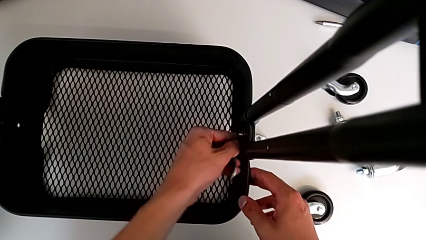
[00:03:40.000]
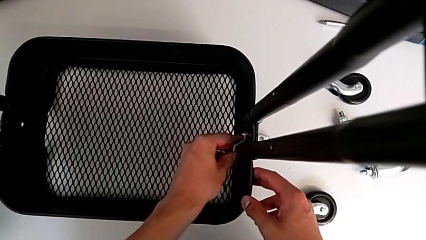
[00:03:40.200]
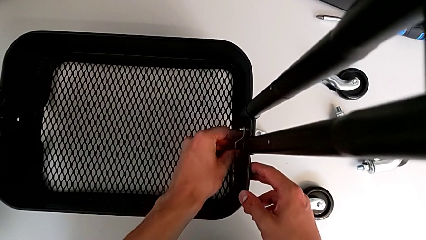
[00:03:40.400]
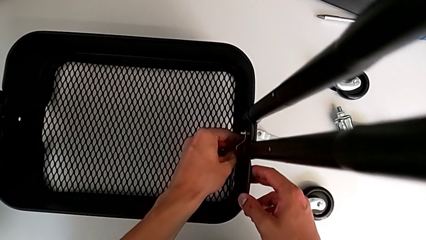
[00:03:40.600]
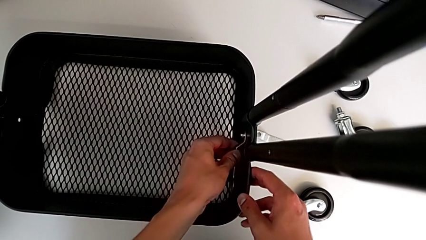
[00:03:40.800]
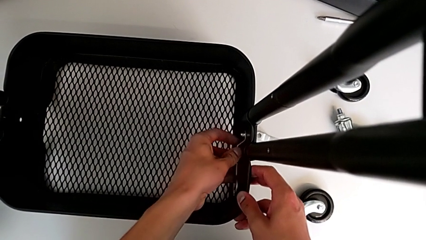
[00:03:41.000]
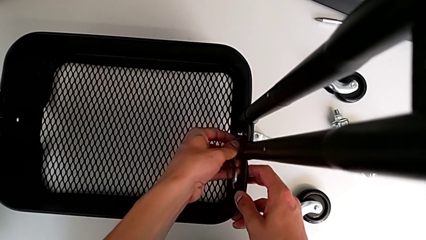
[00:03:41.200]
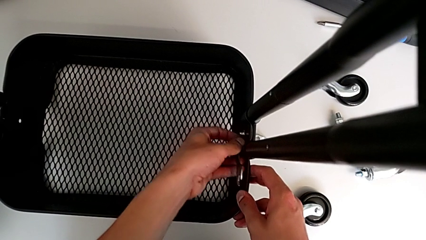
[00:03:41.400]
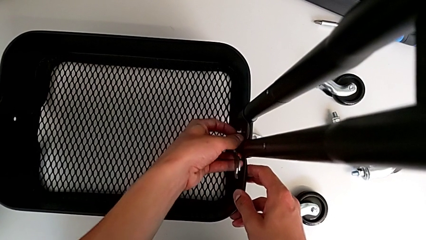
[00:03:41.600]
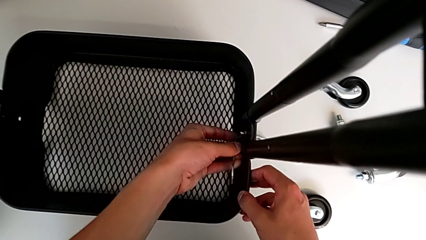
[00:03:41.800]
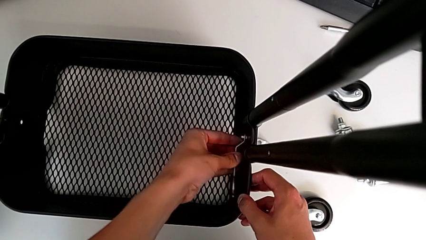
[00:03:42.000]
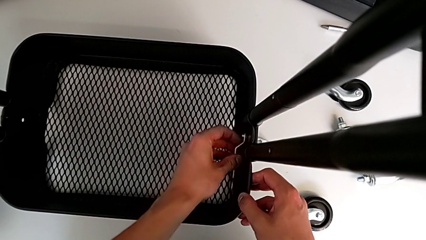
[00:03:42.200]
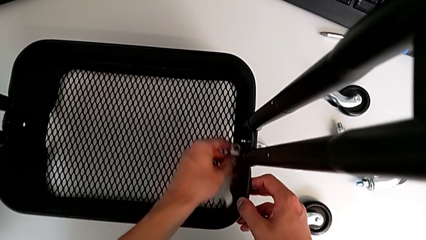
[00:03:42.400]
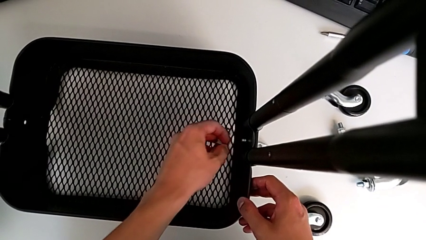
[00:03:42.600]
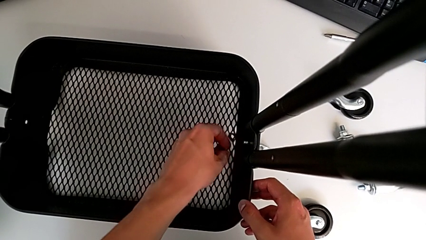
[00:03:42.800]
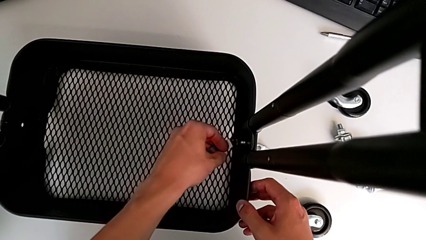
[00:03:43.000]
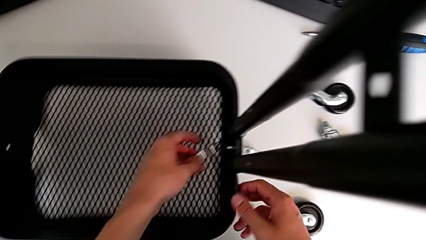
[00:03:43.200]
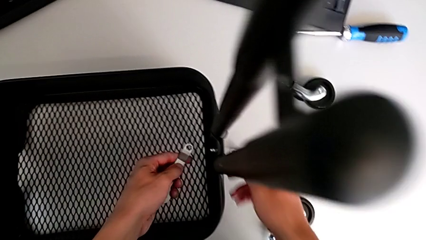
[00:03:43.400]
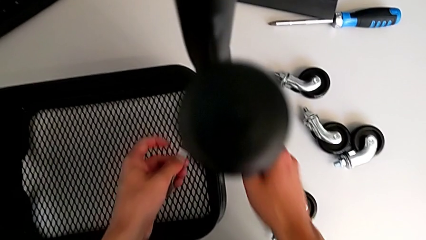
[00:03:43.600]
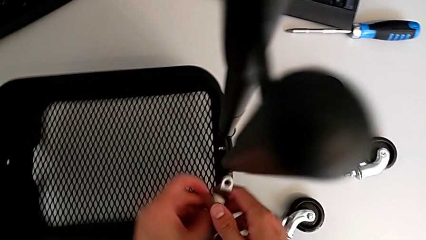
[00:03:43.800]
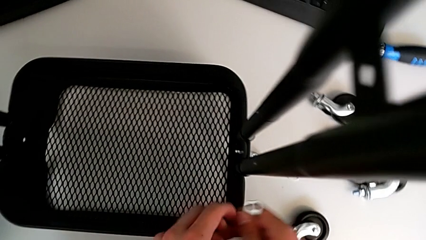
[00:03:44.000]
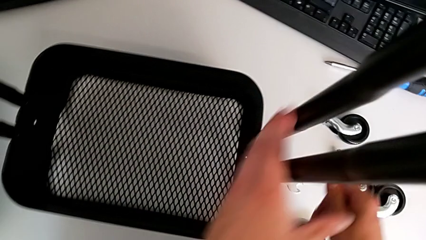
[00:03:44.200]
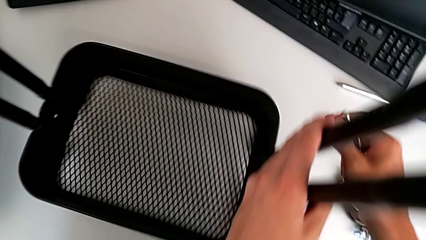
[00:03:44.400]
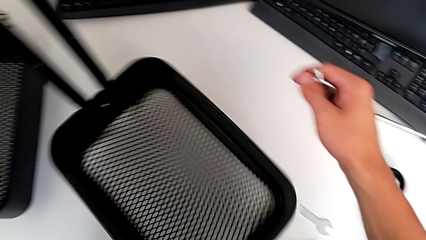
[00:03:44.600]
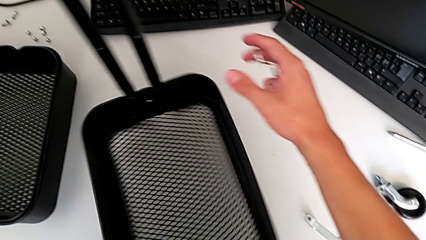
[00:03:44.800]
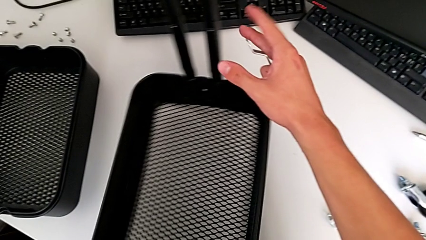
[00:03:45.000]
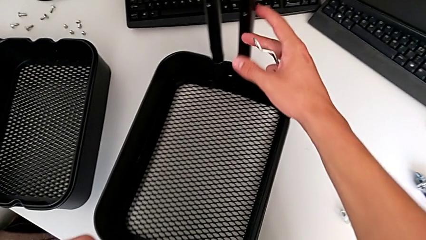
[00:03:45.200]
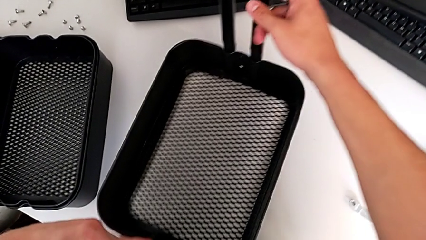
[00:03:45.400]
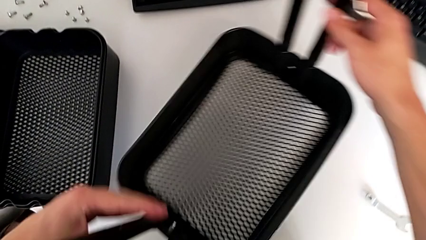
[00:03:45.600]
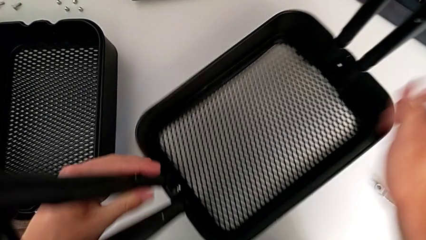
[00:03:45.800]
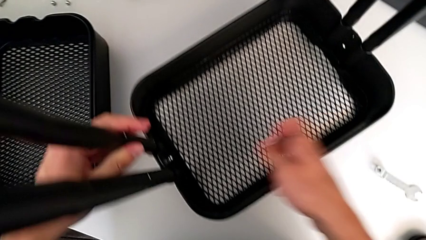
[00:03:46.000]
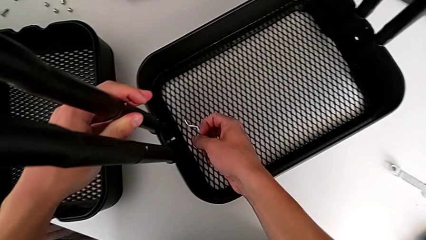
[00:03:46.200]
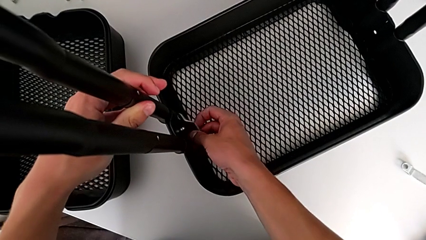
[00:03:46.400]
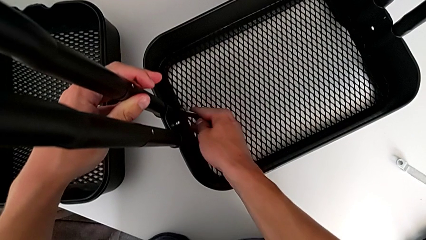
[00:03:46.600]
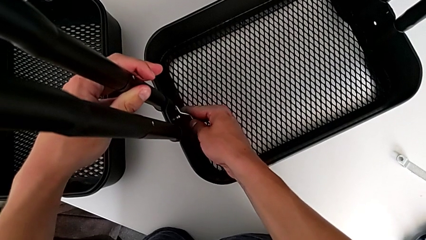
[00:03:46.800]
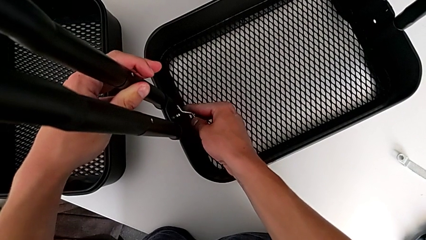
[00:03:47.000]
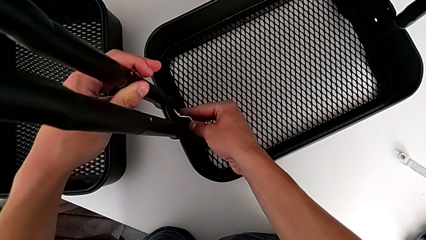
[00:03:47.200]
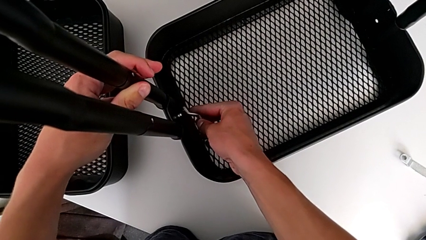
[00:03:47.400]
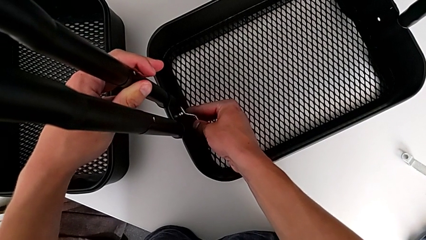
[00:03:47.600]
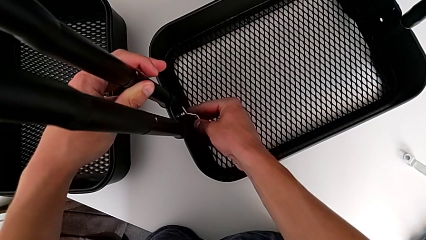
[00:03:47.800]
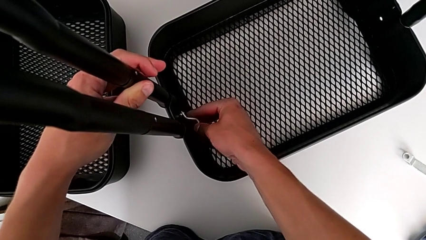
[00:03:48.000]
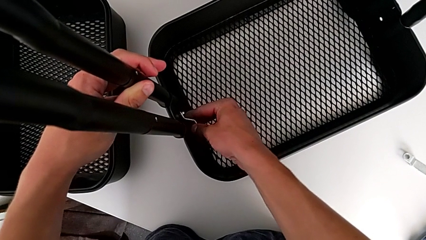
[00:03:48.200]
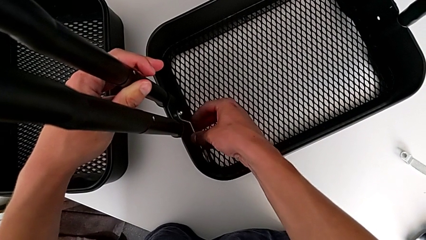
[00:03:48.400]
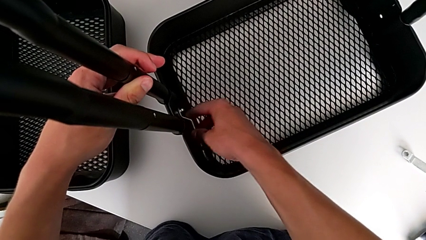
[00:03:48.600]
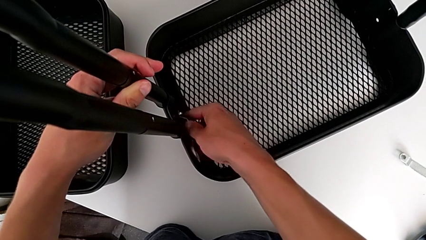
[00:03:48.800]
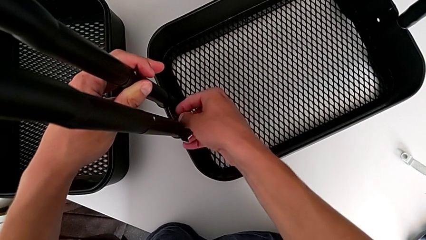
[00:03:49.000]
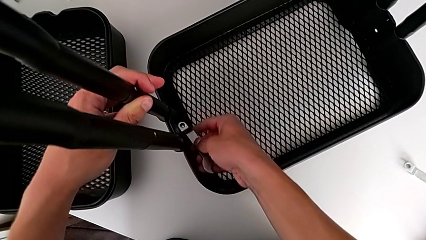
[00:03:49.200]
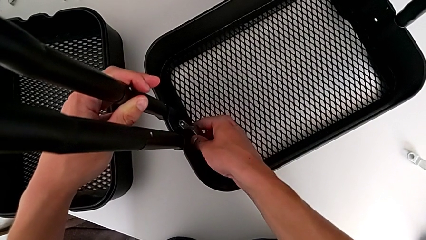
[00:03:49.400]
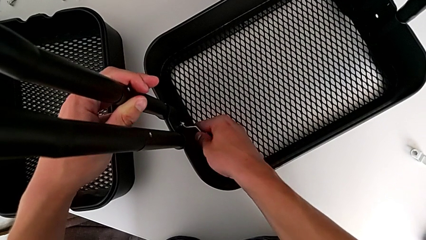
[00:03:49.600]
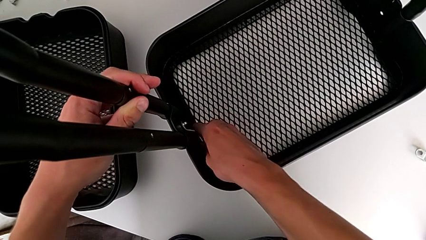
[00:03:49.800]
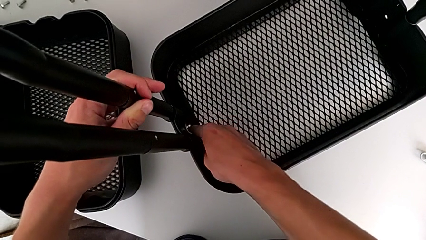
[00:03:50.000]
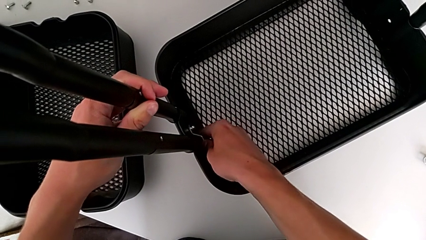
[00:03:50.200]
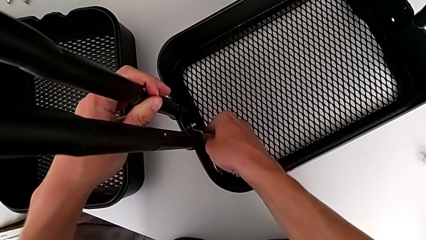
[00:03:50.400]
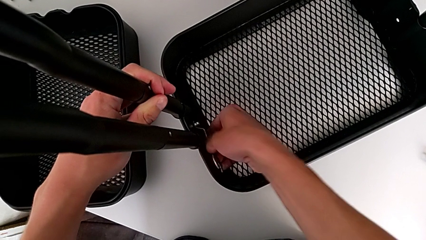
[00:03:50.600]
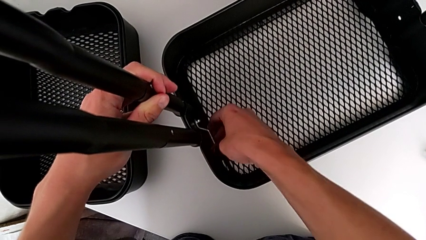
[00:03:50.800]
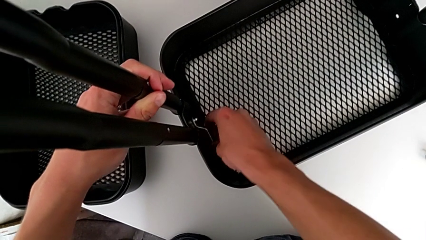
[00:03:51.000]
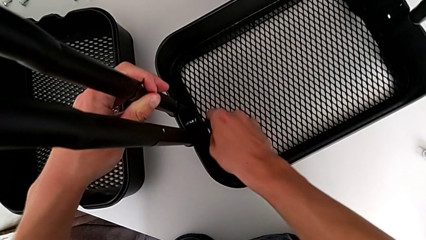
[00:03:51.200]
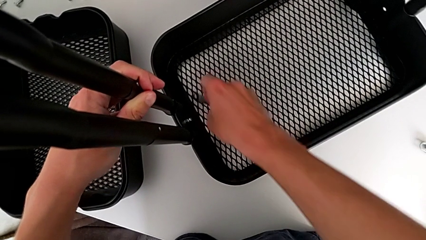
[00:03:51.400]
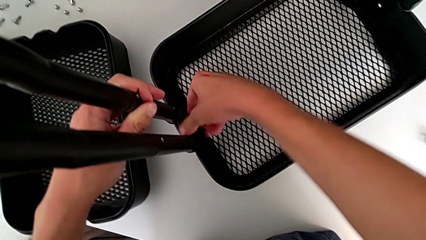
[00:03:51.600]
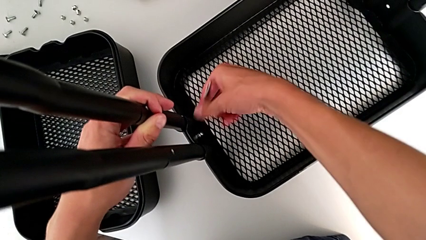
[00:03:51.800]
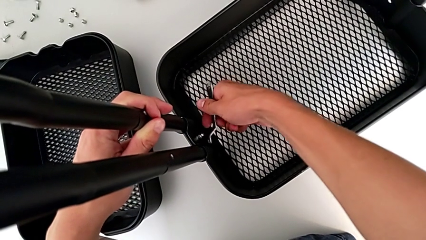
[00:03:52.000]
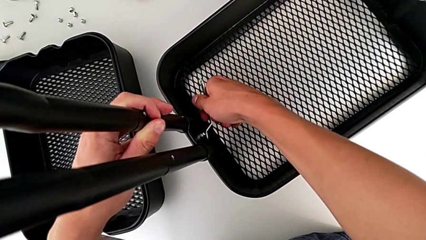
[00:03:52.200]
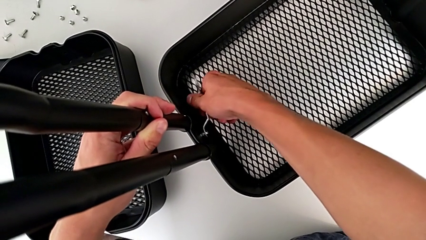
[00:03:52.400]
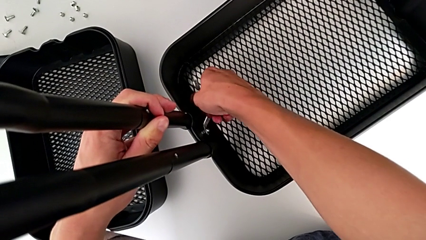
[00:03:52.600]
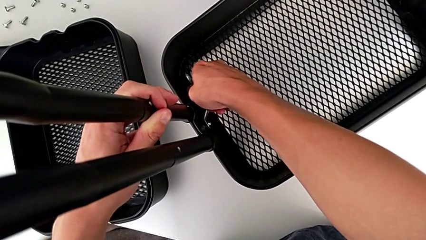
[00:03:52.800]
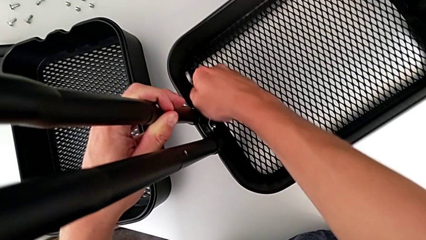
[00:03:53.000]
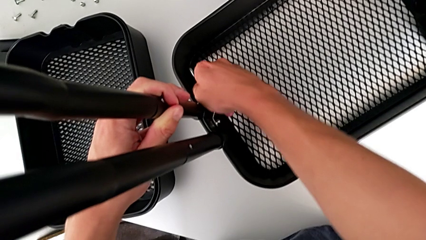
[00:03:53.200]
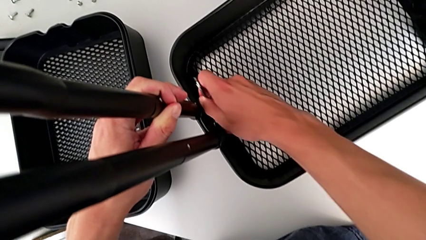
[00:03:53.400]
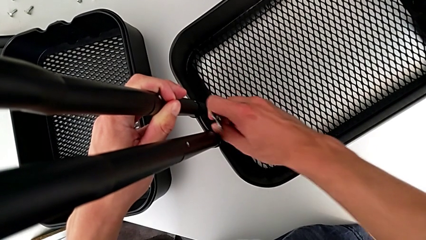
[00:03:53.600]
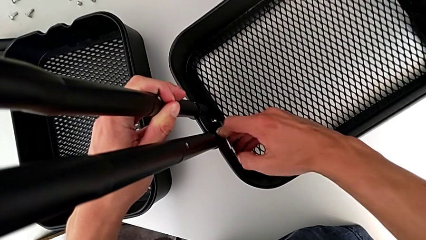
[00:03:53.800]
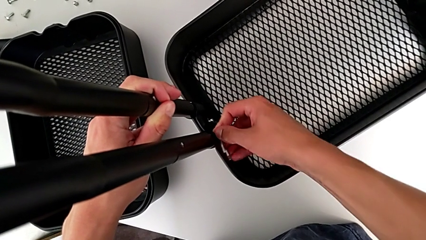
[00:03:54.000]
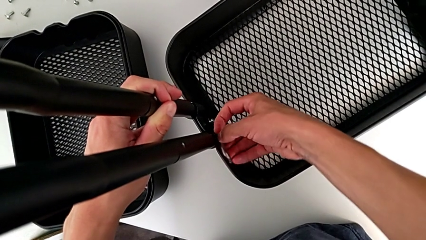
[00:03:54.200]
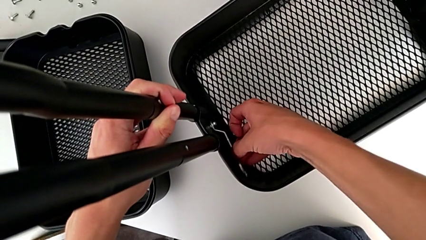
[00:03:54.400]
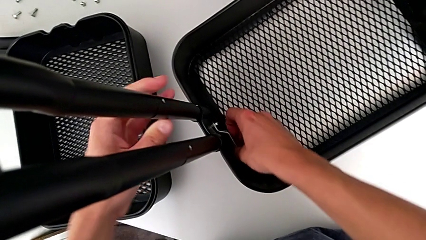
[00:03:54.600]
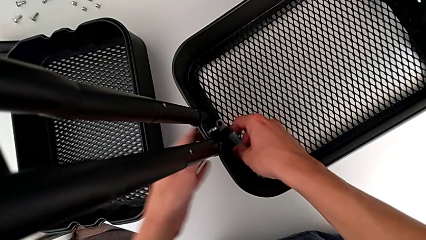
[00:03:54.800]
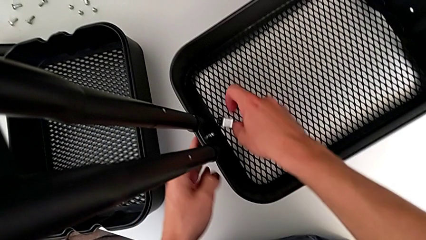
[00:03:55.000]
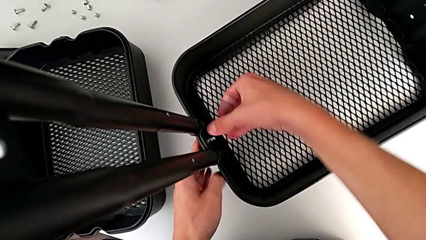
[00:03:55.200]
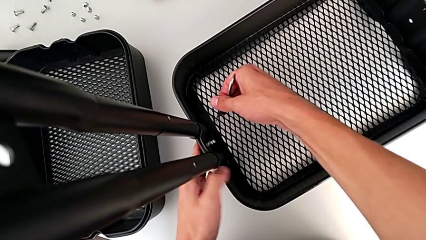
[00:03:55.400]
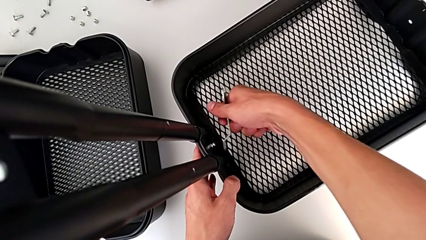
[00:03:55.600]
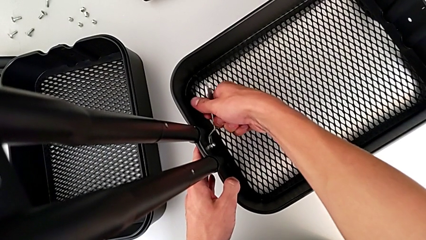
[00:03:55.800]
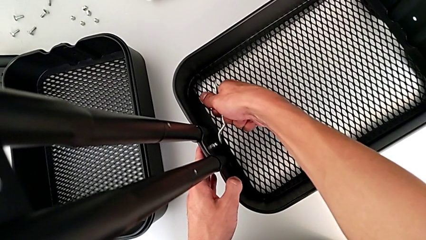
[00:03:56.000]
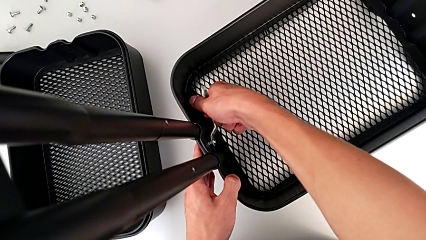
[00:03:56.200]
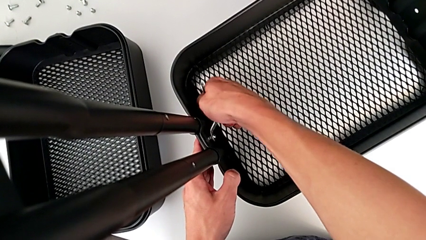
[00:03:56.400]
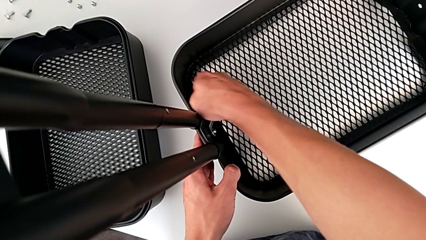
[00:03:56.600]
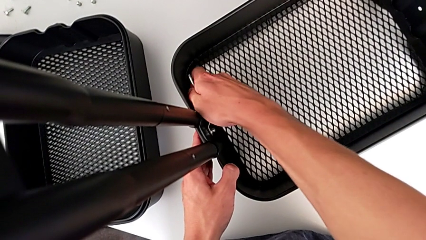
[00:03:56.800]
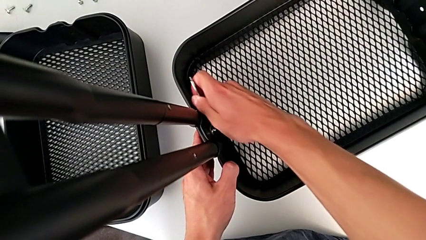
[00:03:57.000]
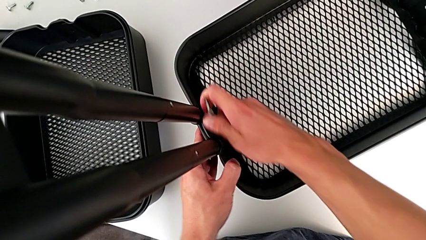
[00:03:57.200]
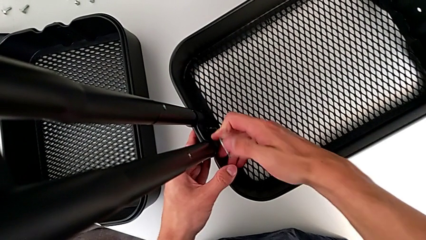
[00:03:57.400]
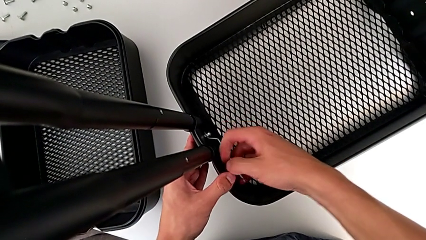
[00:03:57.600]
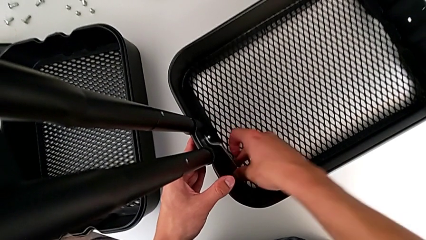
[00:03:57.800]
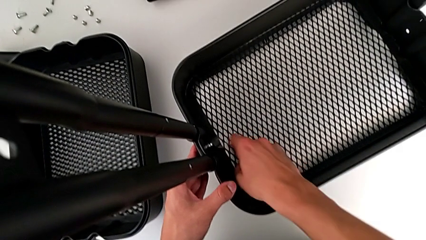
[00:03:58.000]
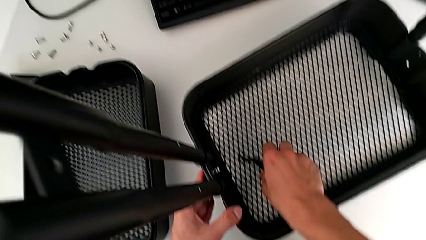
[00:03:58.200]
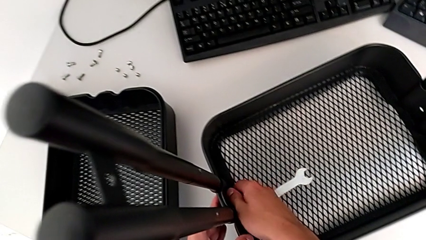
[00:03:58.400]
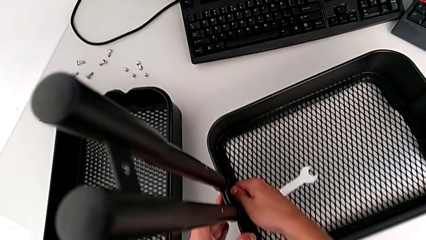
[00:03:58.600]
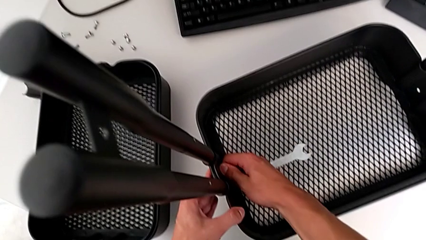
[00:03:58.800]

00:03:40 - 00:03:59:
The camera wearer is disassembling the bottom tray. They keep inserting the hexagonal wrench, rotate the utility cart, insert the hexagonal wrench, unscrew the bolt and place the hexagonal wrench.
